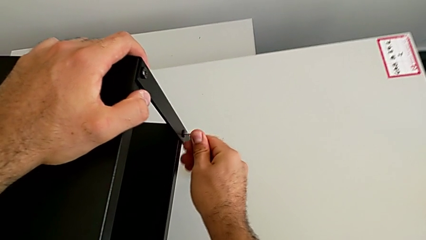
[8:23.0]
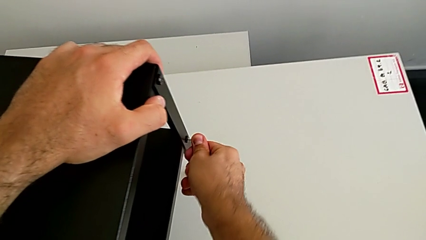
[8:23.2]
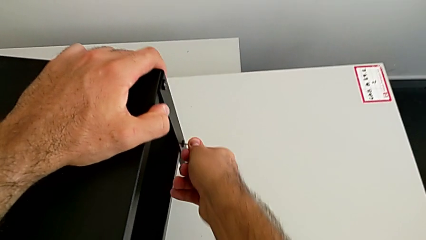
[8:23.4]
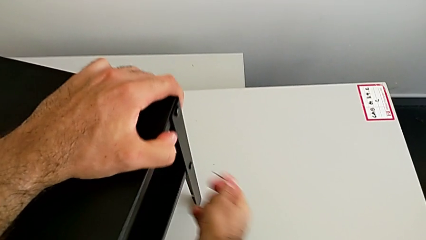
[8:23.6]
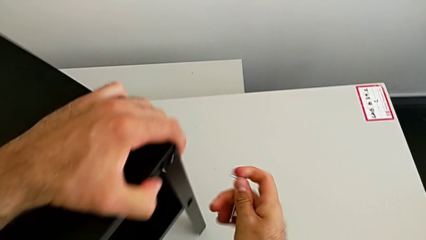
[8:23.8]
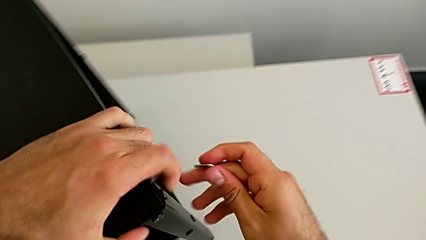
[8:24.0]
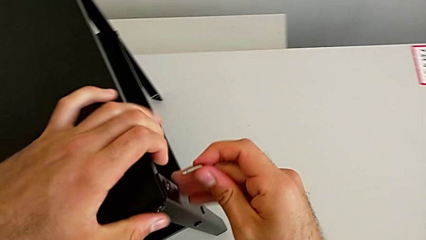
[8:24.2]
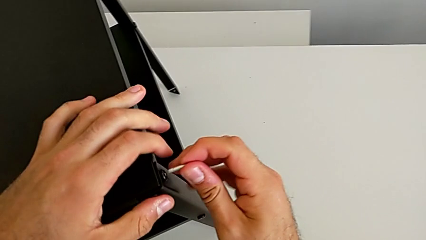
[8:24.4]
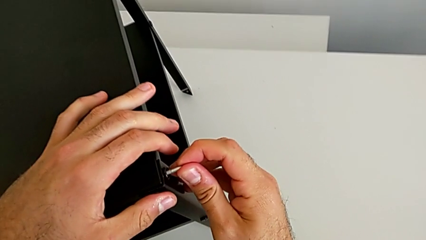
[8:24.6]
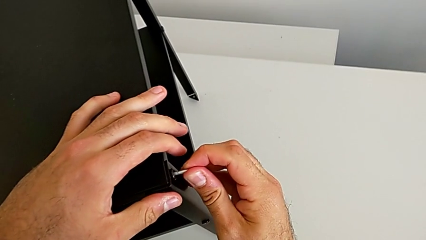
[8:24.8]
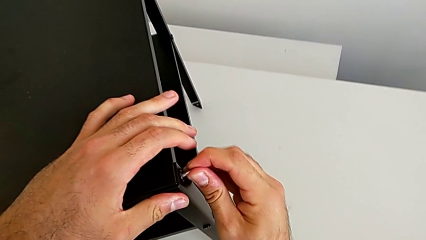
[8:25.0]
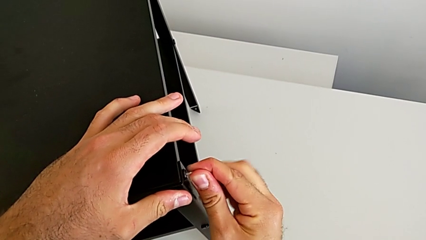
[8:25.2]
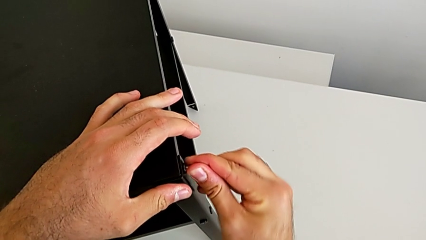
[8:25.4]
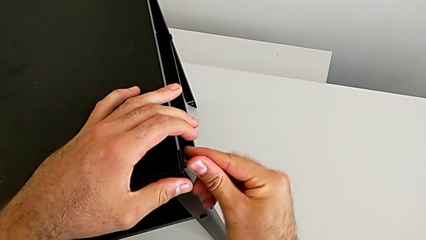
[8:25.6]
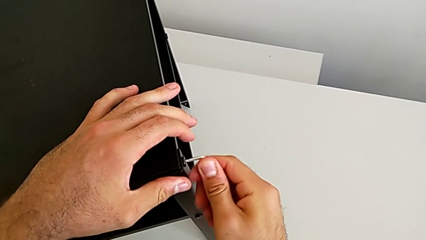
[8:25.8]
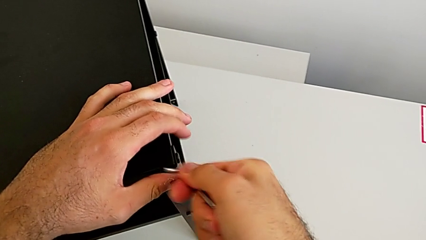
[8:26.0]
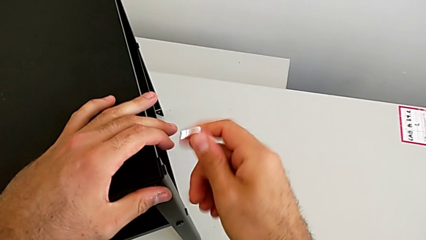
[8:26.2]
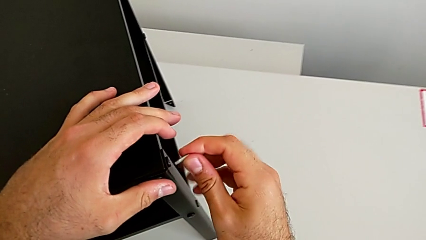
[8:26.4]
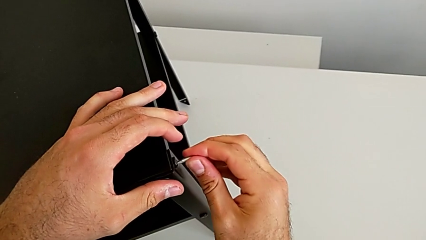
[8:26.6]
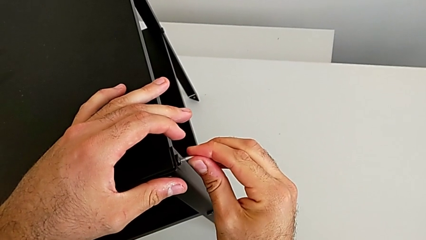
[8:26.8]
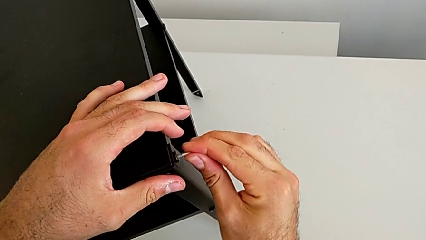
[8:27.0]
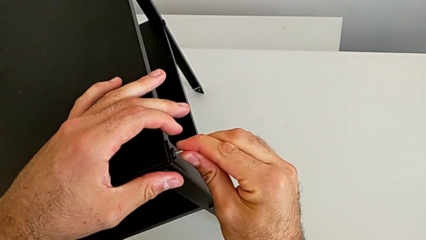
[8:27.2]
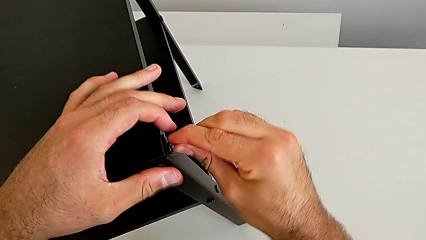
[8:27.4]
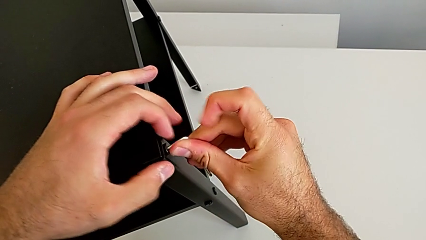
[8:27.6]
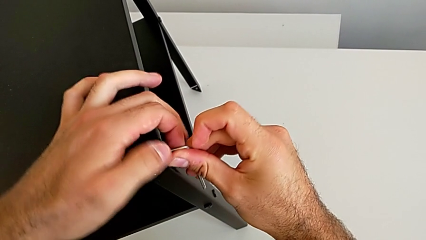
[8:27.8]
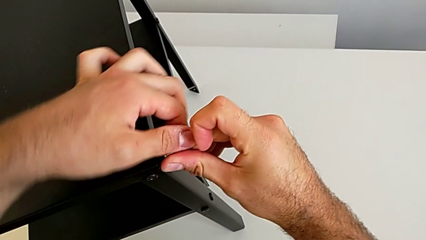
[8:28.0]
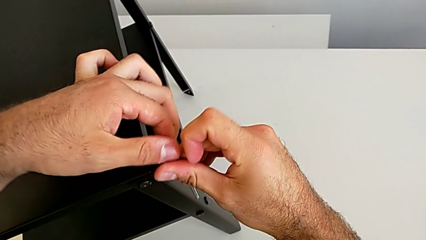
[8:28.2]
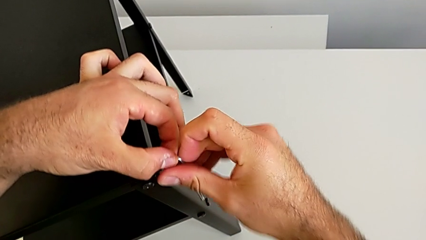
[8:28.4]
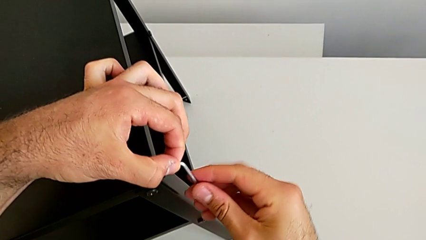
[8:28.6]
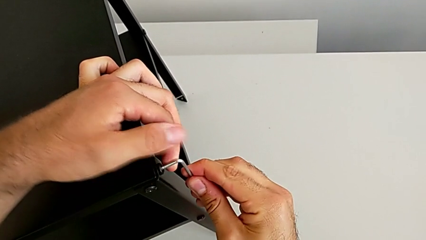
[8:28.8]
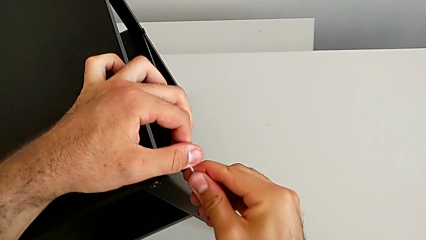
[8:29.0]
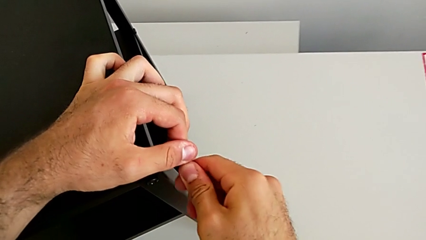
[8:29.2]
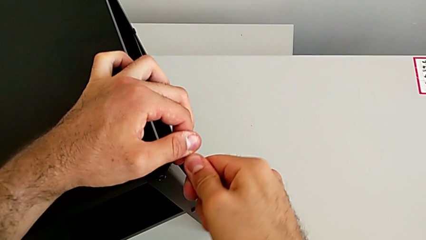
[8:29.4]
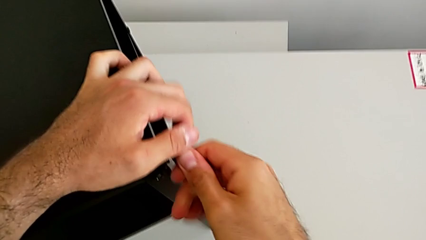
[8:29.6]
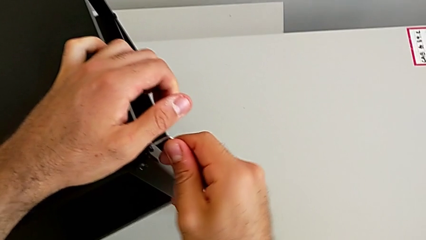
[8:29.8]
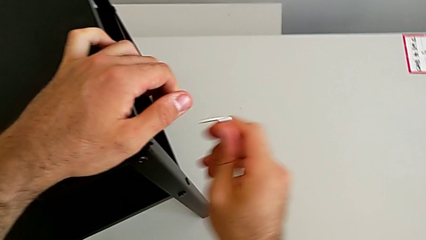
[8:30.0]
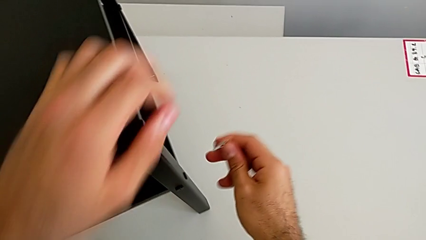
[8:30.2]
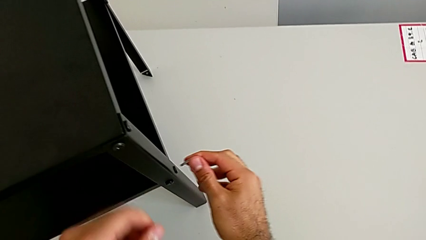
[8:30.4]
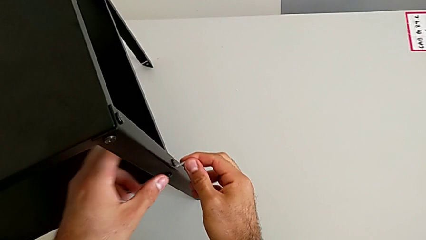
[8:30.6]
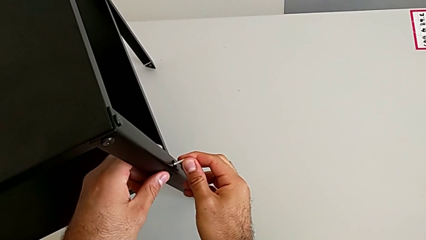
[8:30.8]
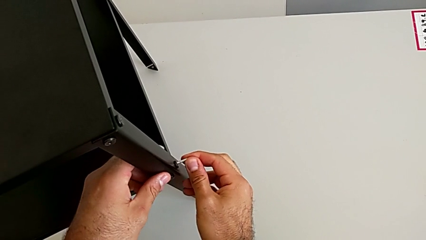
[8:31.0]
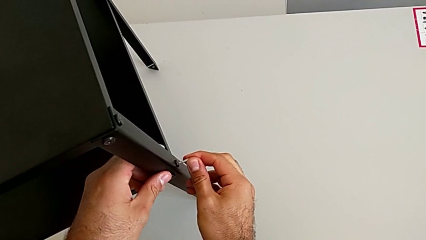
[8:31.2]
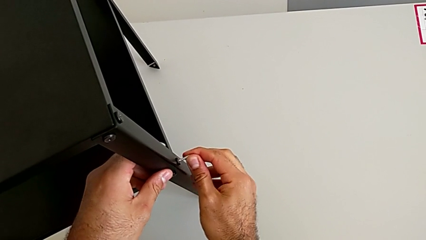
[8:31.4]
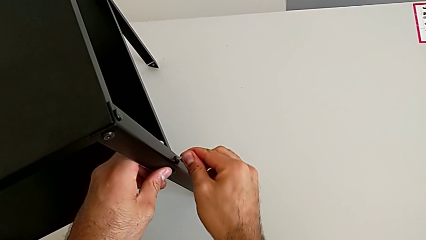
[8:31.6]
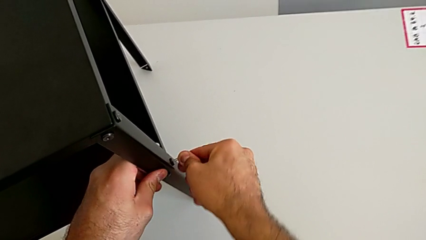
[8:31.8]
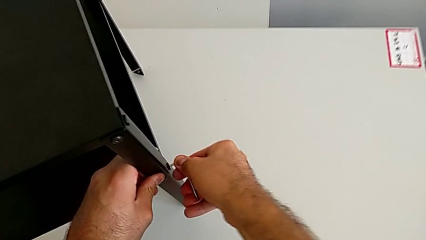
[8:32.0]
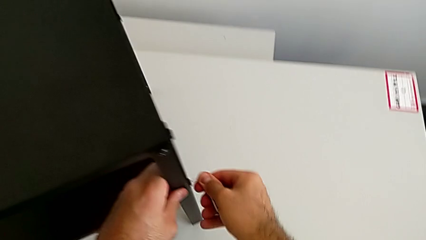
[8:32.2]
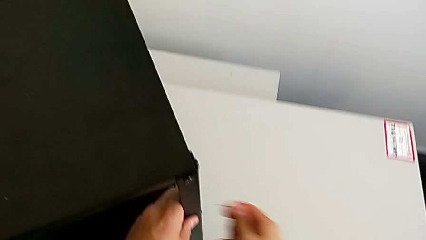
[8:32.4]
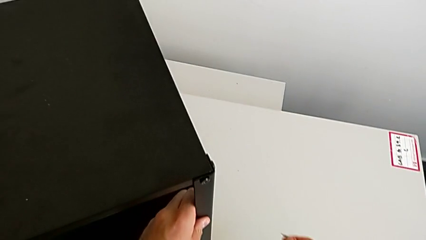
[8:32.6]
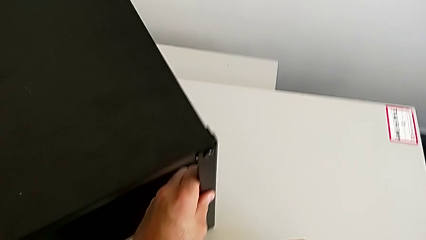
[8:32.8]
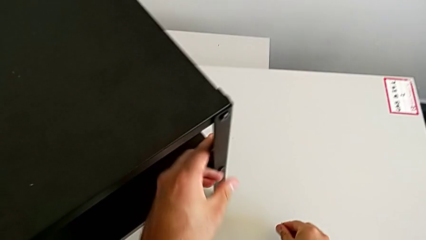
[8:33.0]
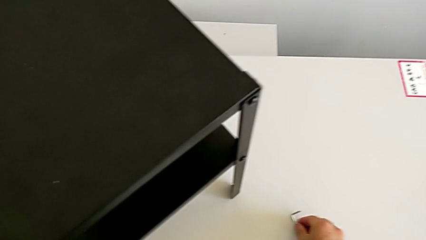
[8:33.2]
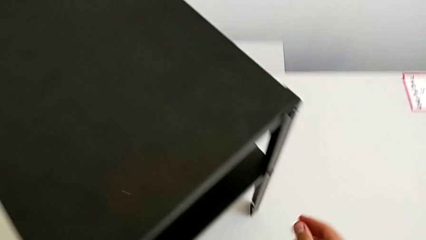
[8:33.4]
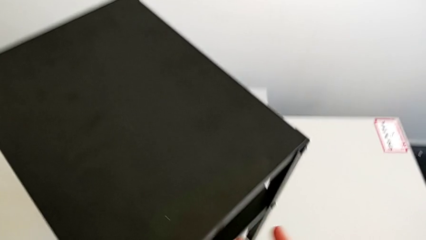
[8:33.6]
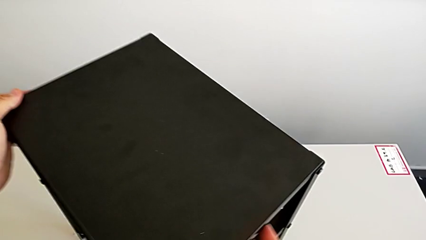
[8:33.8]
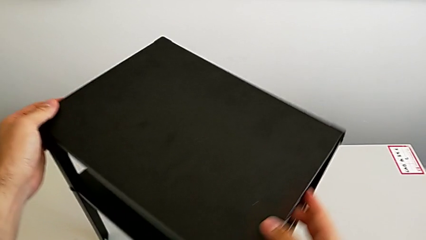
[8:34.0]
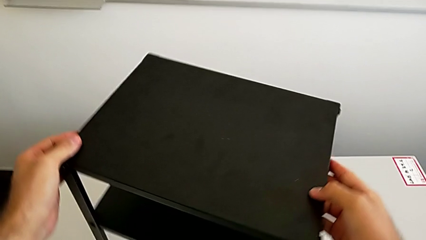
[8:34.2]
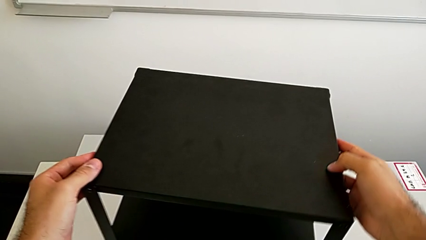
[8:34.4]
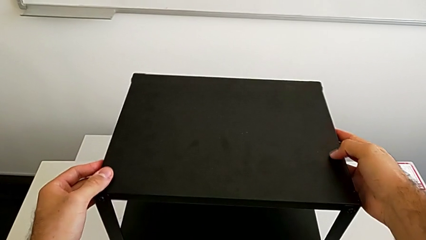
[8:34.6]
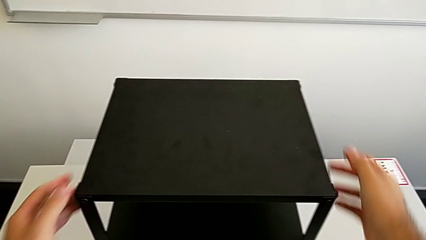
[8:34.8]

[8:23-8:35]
The camera wearer is tightening all the hex socket heads on the nightstand. They screw the hex socket head, rotate the nightstand, withdraw the Allen wrench, insert the Allen wrench and screw the fifteenth hex socket head. They insert the Allen wrench, screw the hex socket head, insert the Allen wrench, screw the hex socket head, withdraw the Allen wrench, rotate the nightstand, place the Allen wrench and rotate the nightstand.
